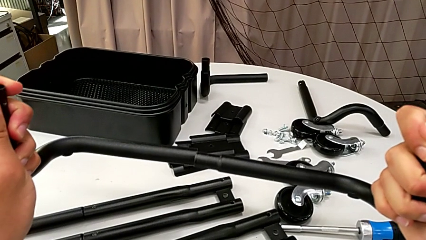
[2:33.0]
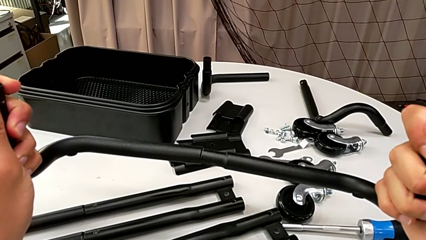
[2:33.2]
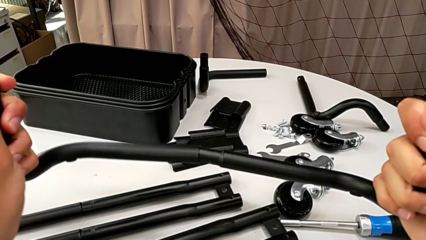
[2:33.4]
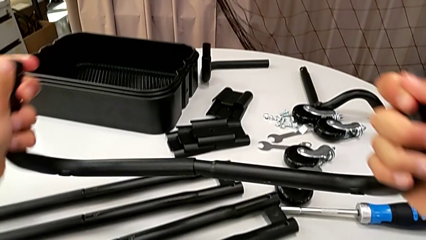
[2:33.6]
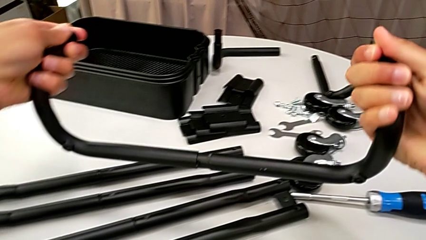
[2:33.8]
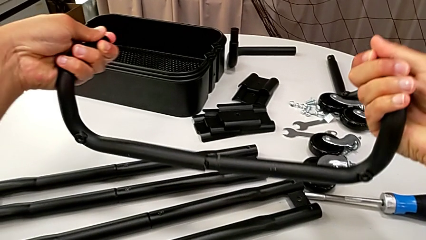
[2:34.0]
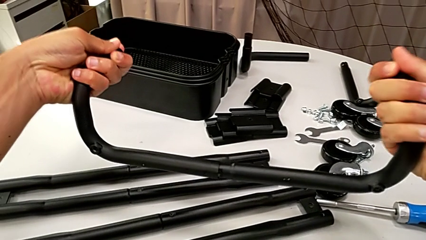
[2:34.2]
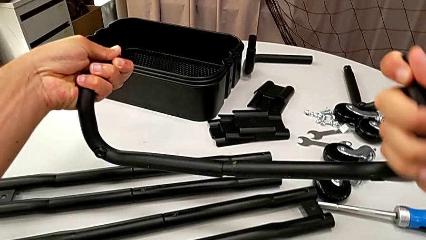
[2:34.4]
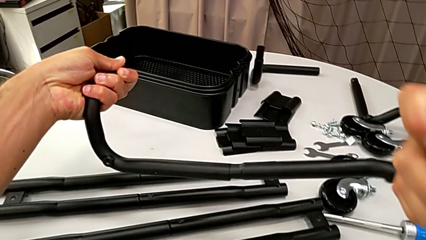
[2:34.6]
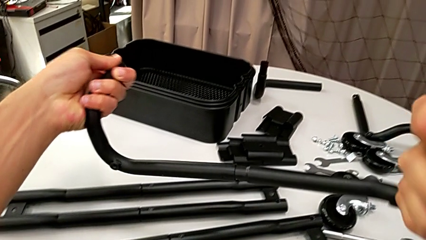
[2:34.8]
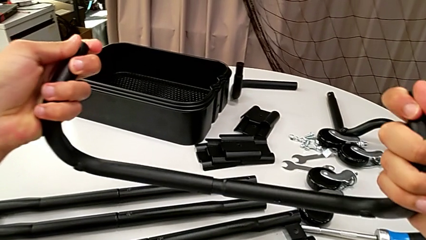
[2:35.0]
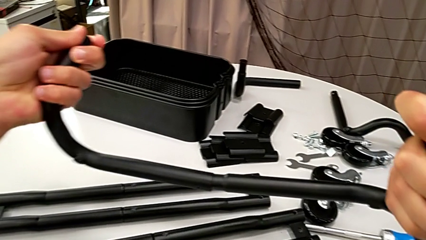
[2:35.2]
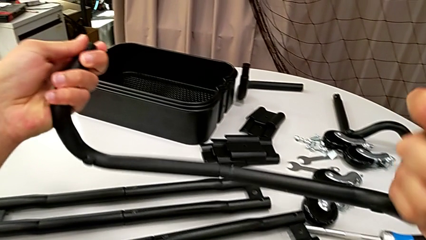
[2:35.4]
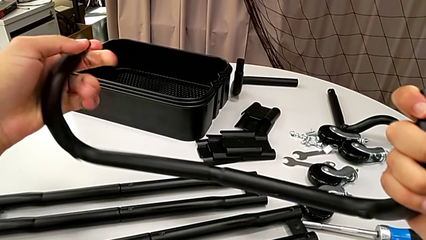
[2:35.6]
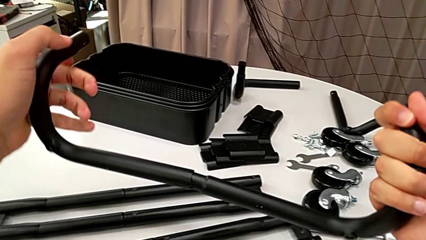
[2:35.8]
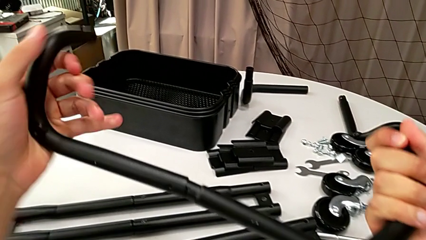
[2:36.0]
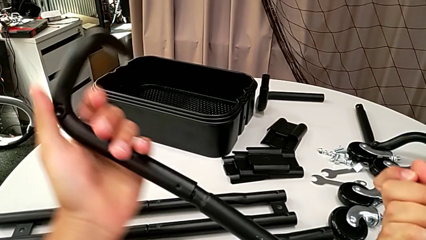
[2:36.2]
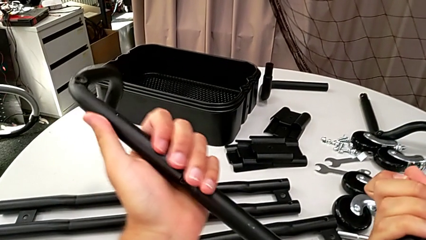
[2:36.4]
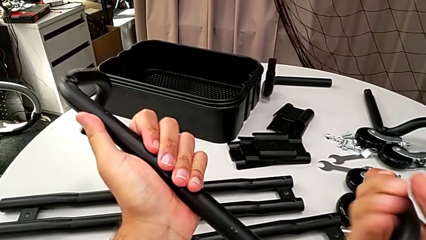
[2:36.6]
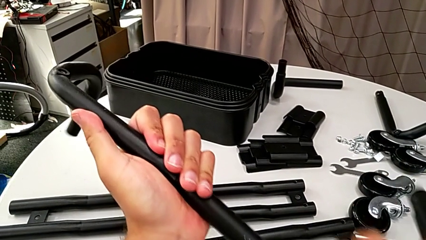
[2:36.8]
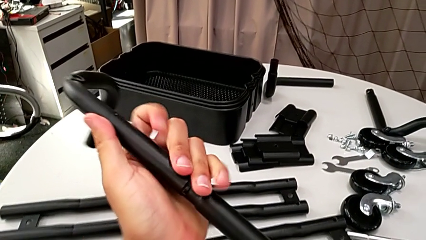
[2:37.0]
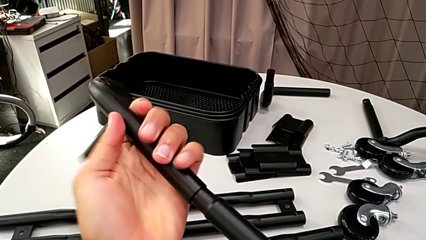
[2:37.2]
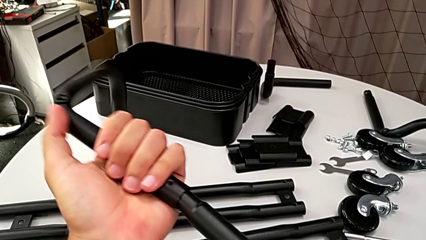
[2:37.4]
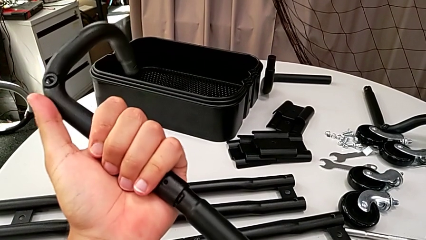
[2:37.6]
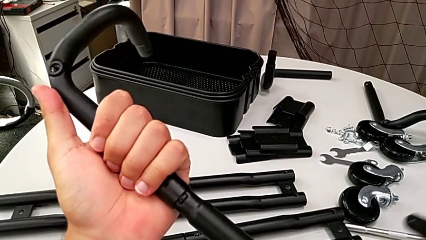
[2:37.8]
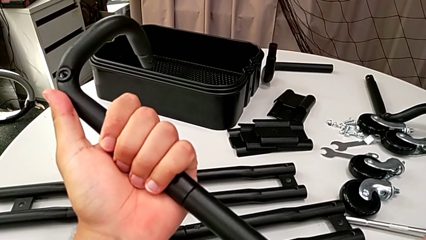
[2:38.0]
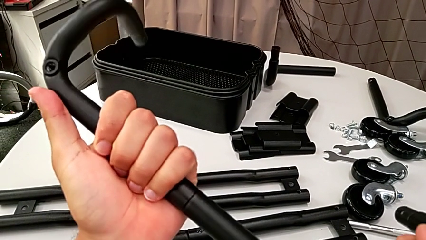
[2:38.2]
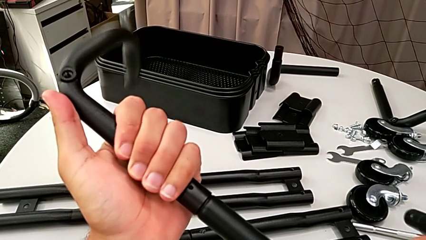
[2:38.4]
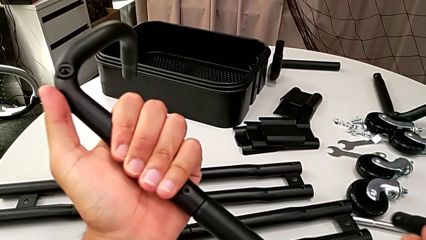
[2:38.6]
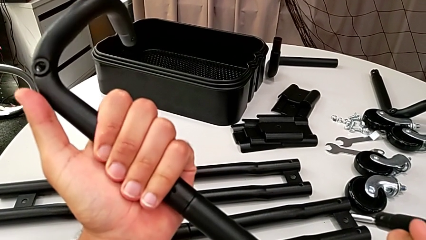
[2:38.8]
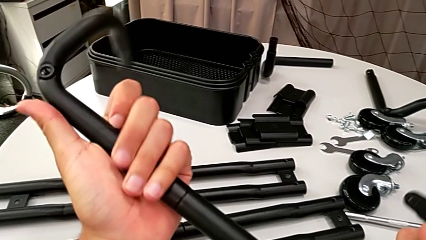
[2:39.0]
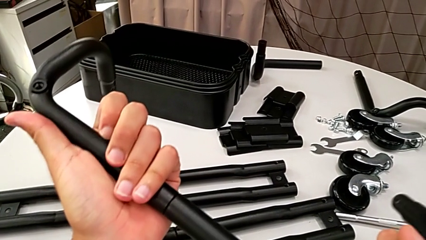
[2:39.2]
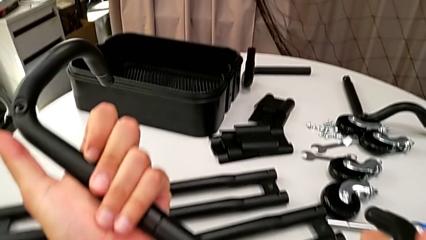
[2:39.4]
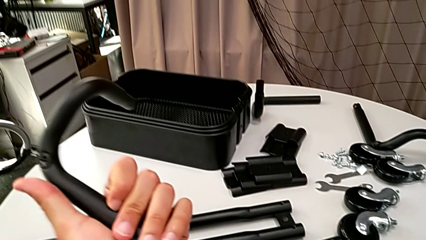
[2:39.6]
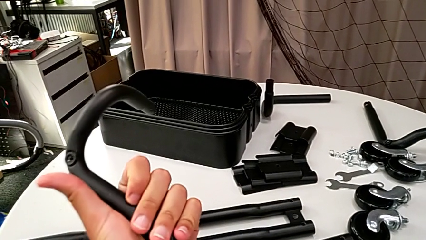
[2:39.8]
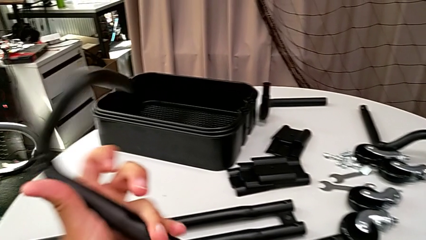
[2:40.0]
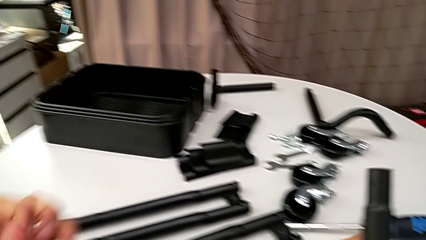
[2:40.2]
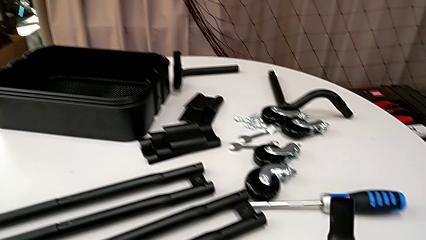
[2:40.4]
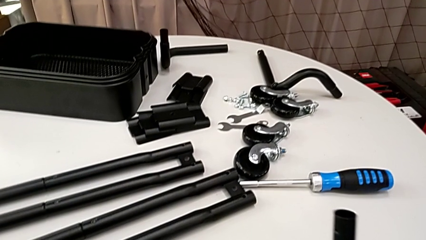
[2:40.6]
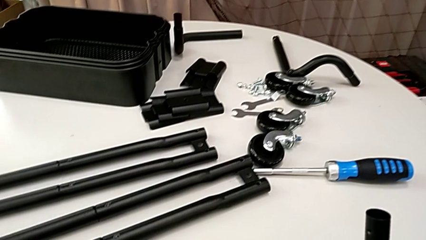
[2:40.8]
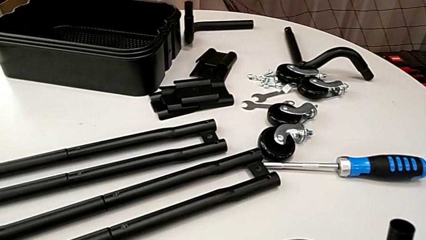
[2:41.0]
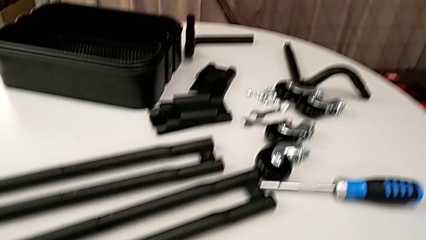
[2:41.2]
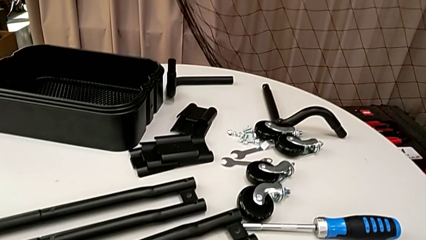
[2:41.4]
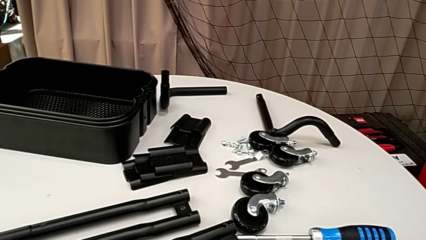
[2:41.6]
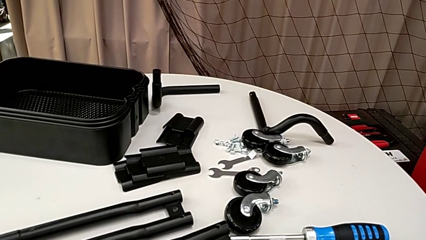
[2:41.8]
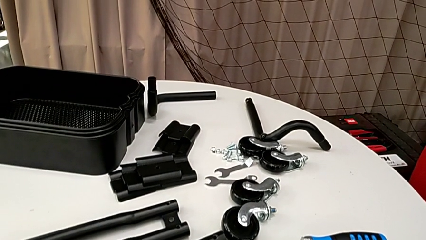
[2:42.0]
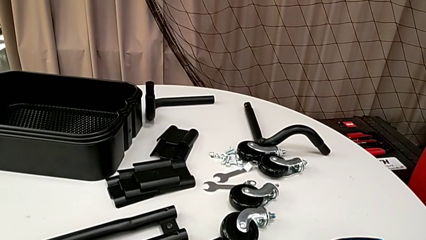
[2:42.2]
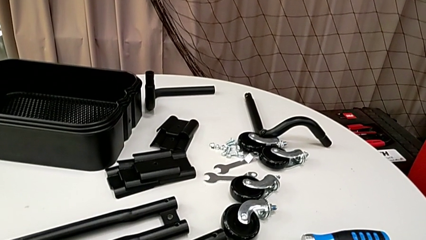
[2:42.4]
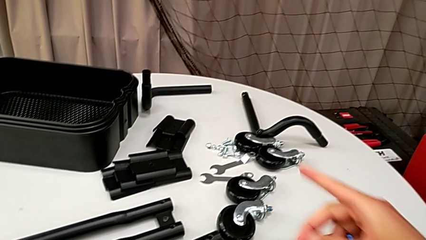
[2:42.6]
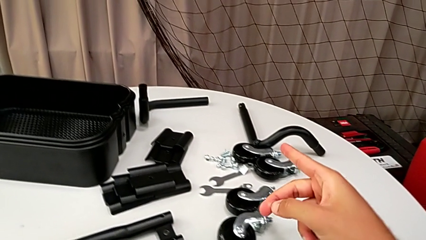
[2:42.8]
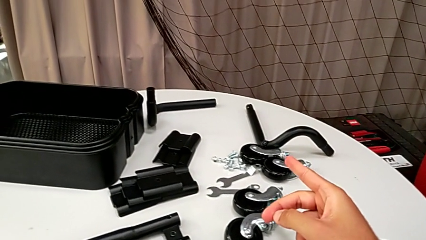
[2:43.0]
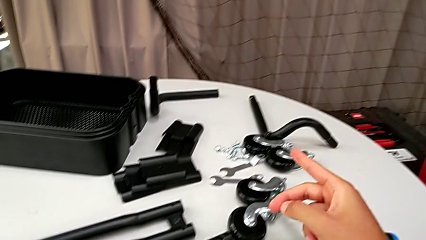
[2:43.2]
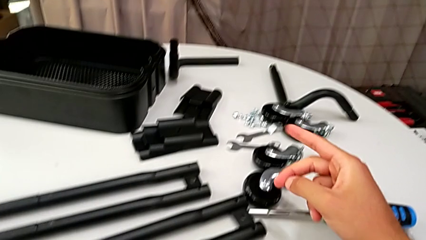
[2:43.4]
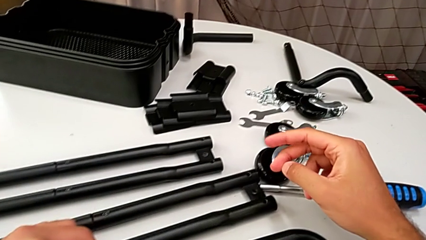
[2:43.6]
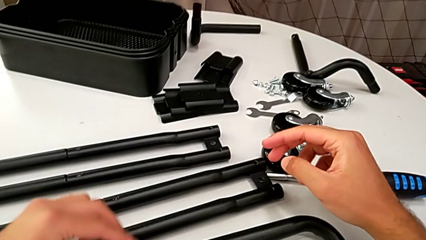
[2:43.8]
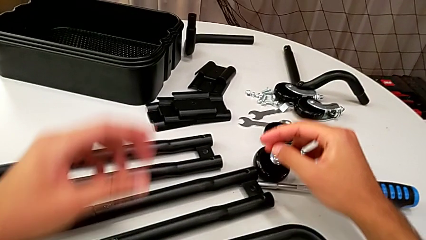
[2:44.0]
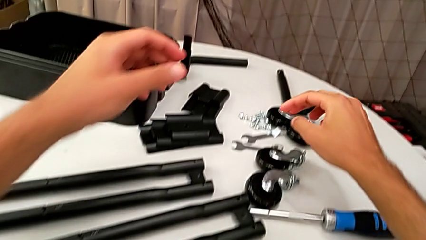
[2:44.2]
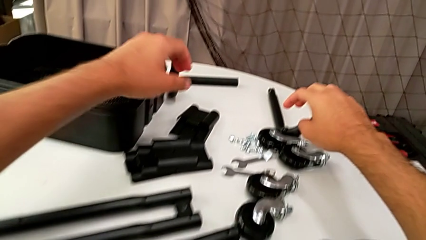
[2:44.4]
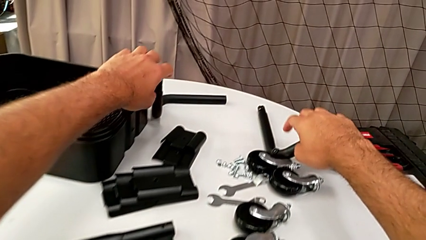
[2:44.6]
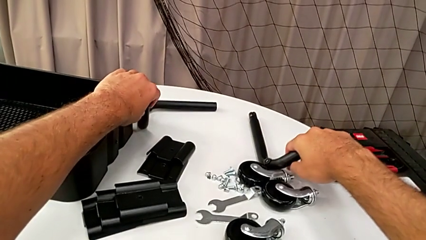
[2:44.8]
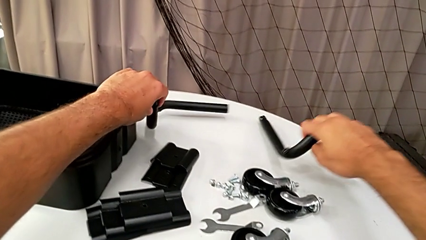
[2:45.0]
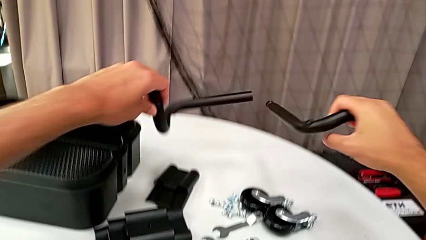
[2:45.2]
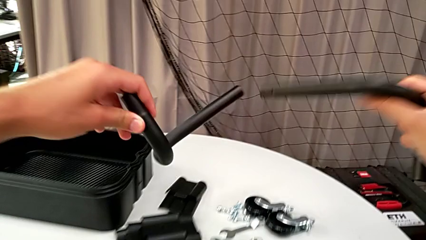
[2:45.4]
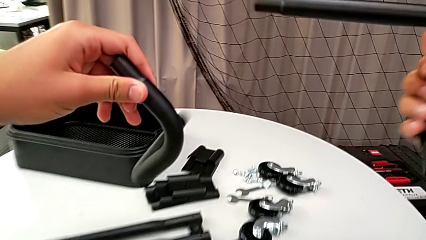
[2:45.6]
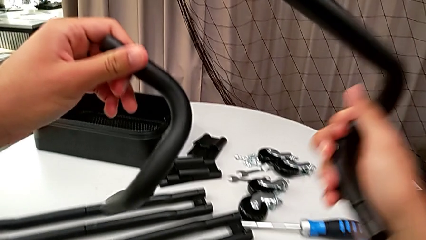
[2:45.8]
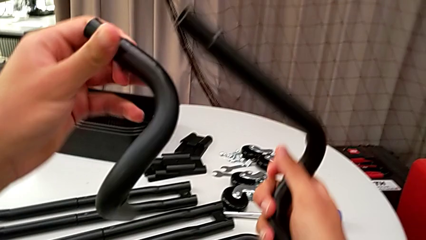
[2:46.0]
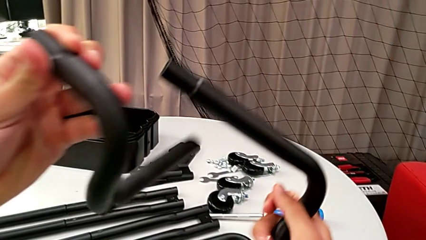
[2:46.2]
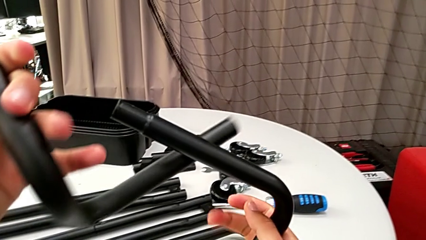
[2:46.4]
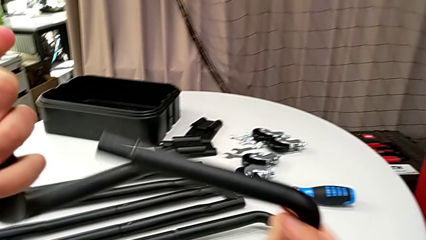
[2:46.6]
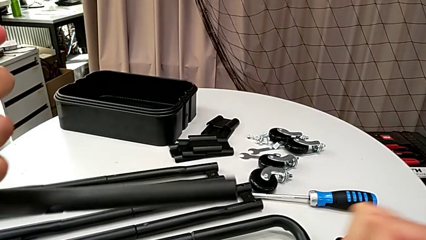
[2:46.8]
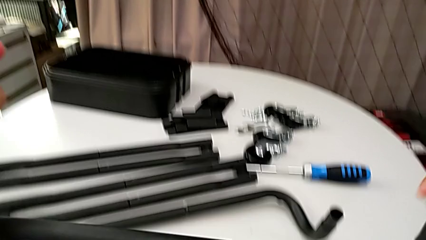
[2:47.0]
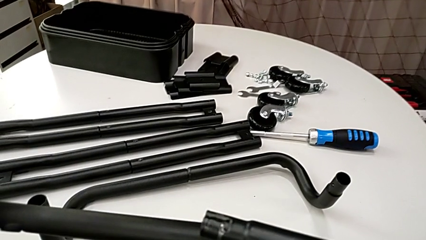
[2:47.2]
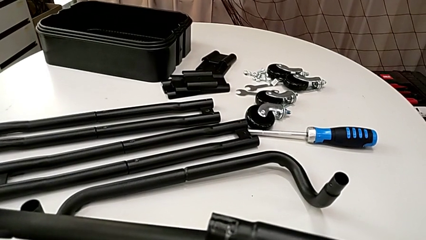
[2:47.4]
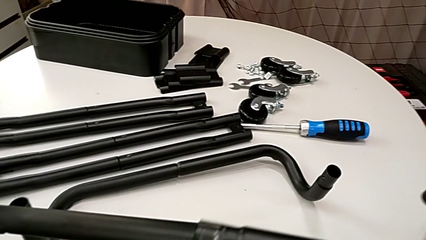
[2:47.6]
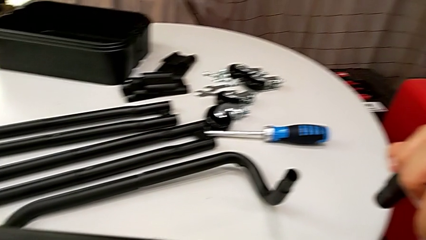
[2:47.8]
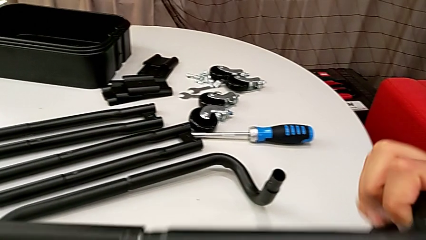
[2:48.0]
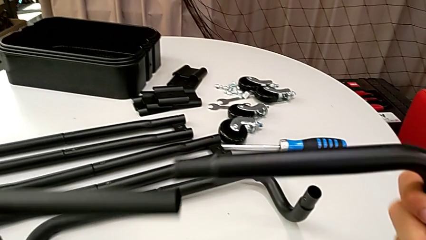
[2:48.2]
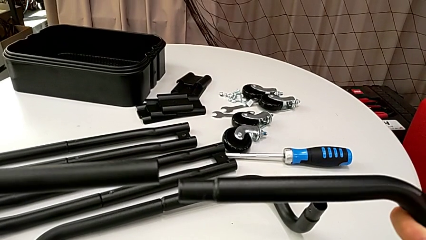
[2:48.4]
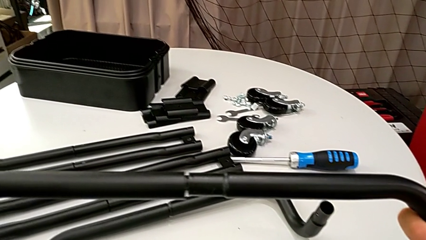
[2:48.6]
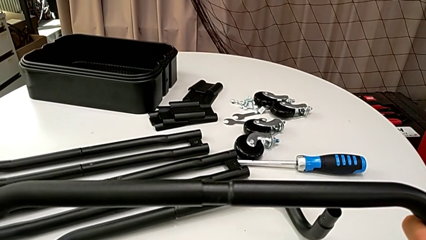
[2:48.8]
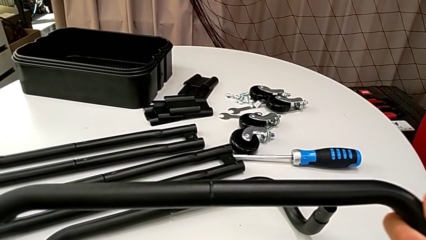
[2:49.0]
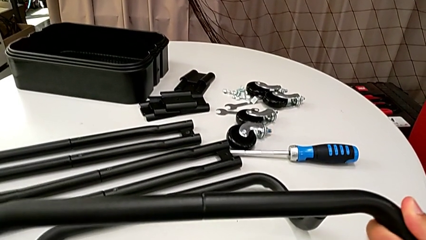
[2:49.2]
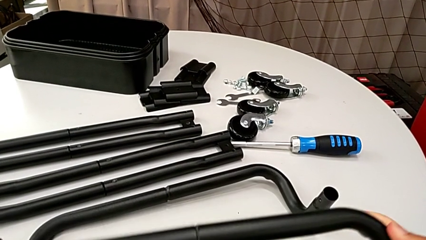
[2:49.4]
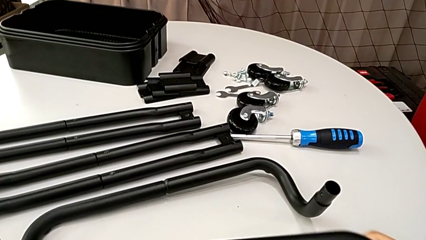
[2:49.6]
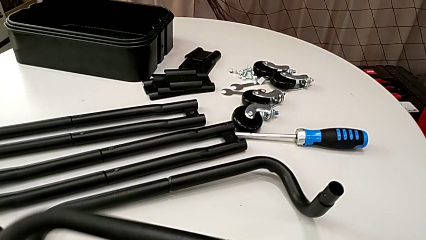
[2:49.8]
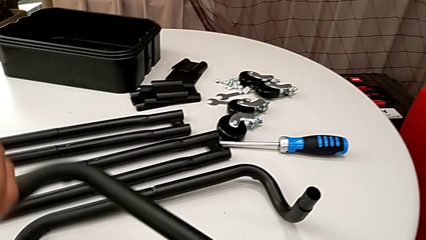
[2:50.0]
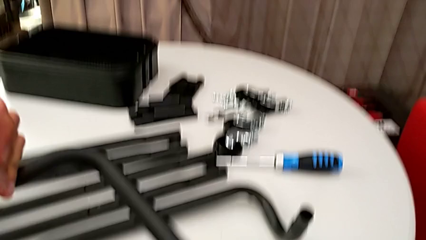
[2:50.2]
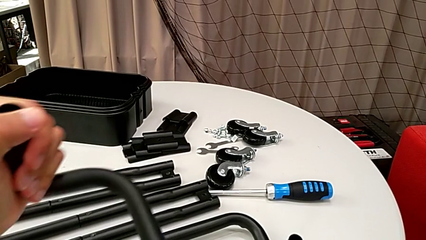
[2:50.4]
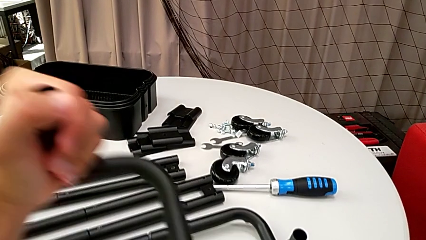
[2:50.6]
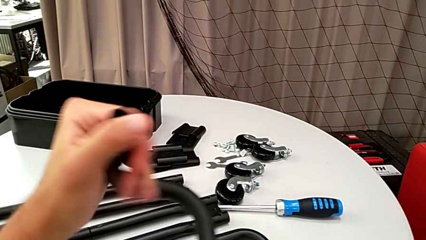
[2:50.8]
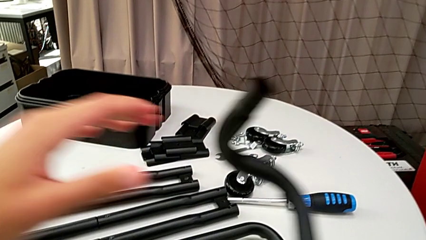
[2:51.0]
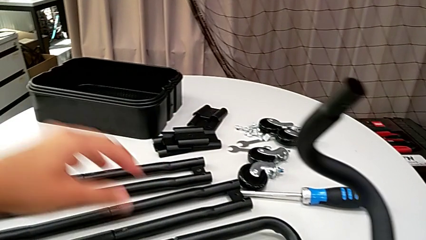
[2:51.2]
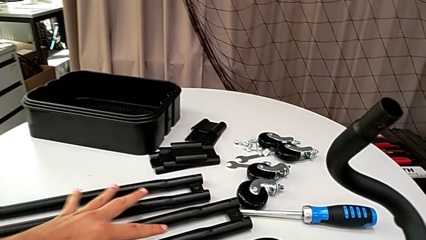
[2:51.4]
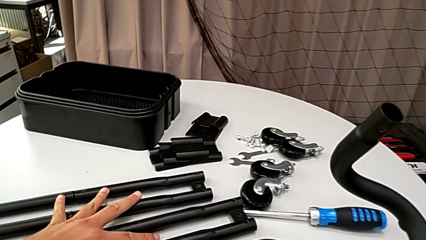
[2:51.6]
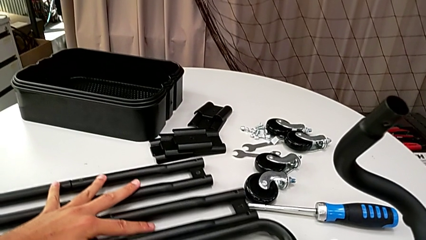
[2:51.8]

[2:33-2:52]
The camera wearer is assembling the half frame. They align the frame, insert it, drop it, approach it, grab it, align it and insert it.
